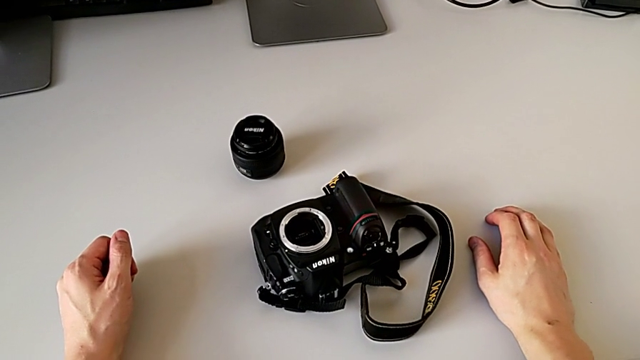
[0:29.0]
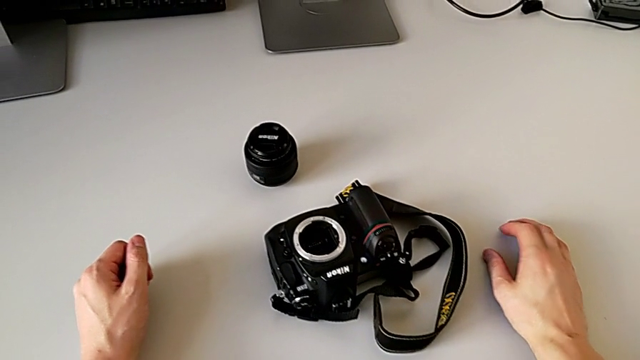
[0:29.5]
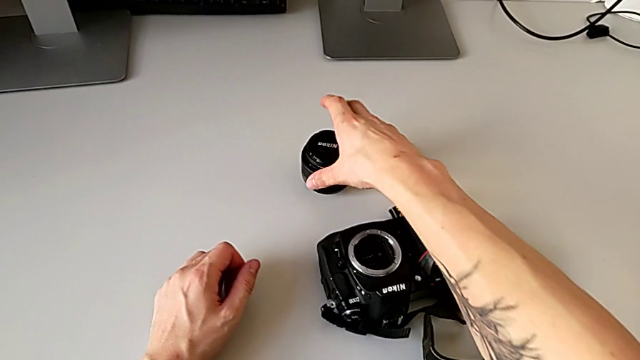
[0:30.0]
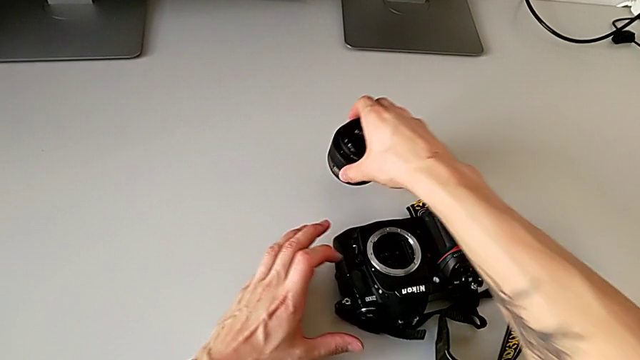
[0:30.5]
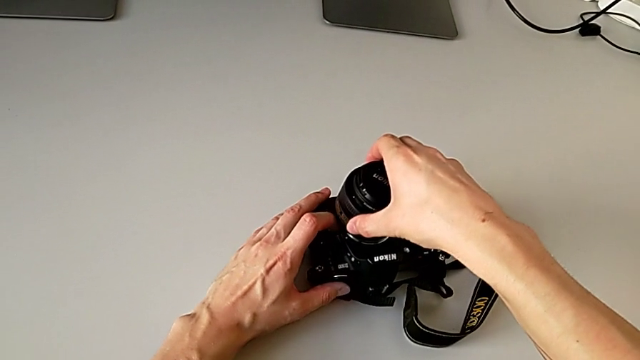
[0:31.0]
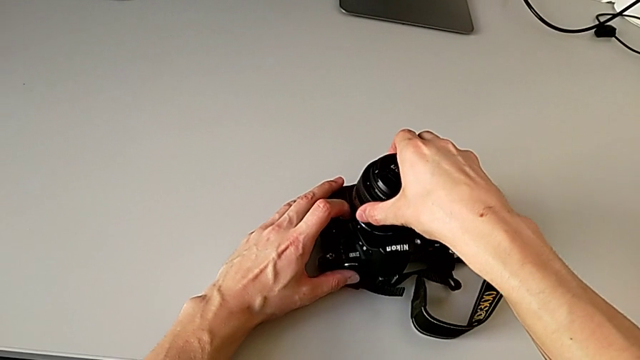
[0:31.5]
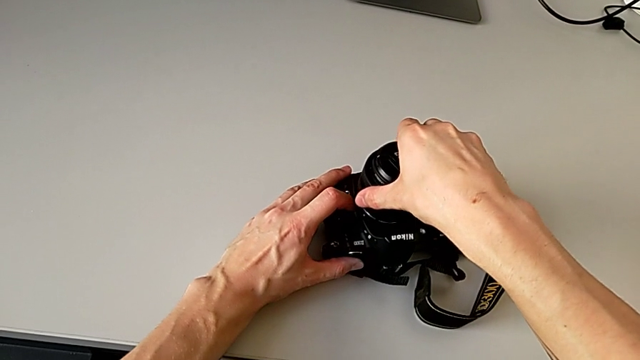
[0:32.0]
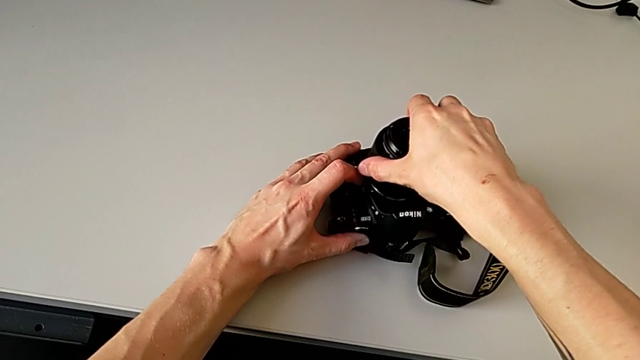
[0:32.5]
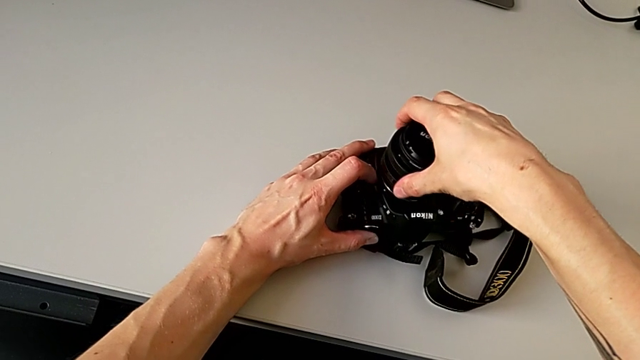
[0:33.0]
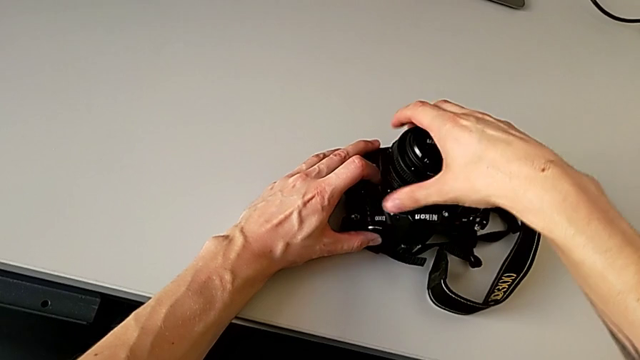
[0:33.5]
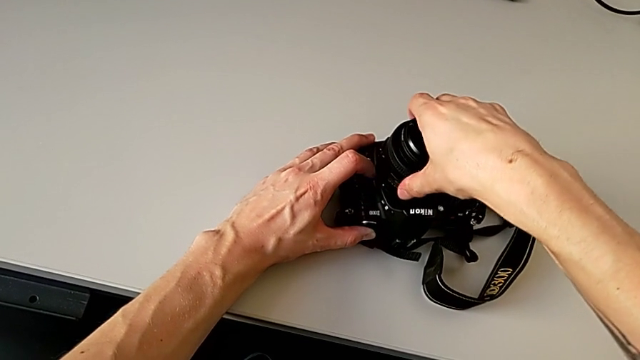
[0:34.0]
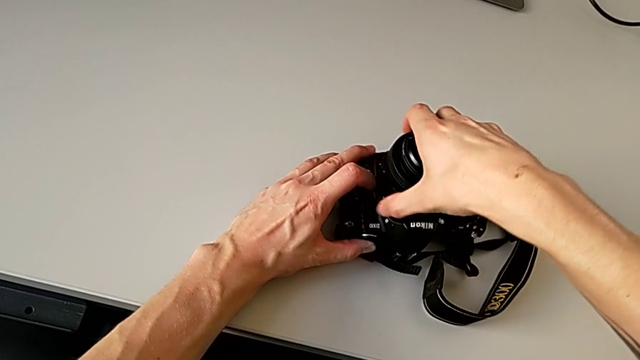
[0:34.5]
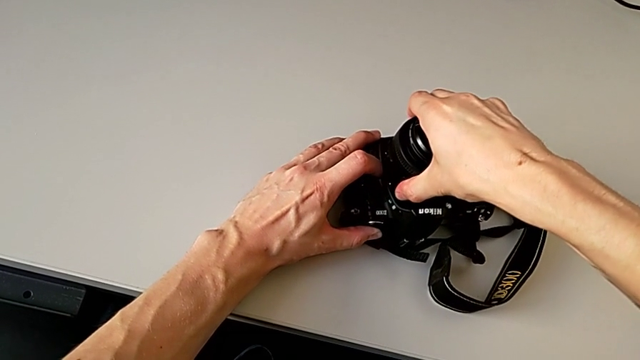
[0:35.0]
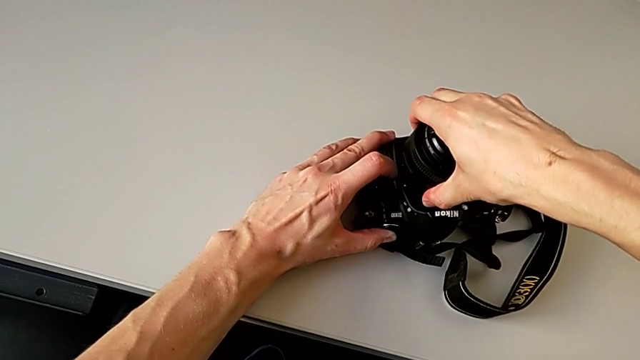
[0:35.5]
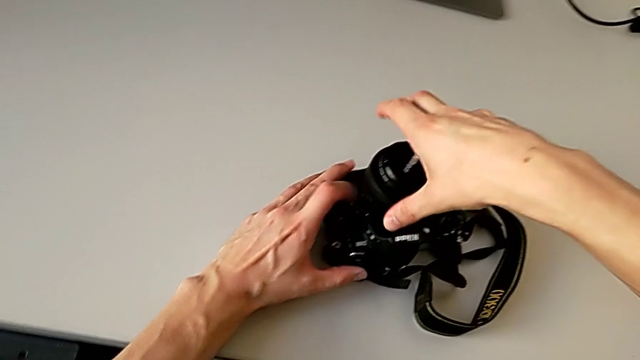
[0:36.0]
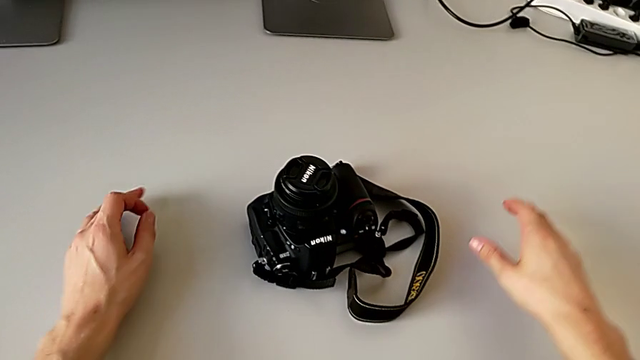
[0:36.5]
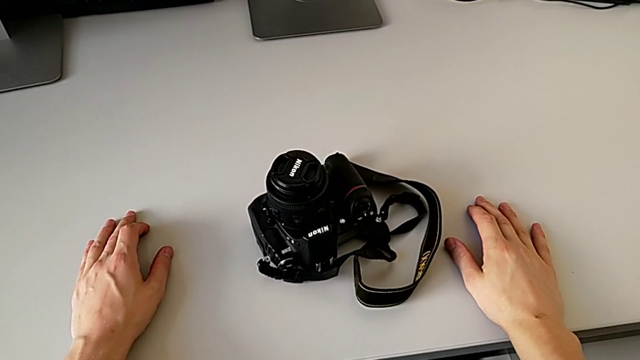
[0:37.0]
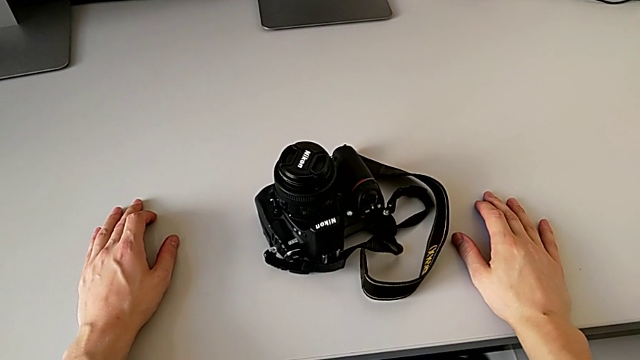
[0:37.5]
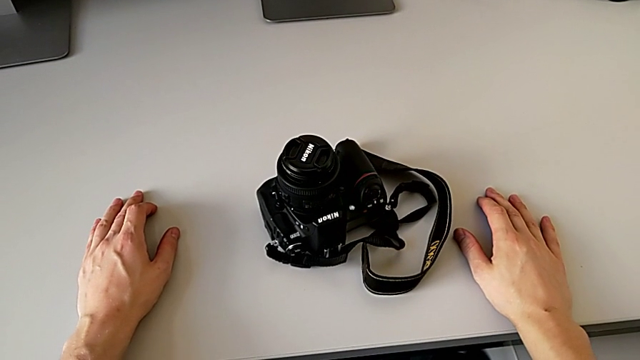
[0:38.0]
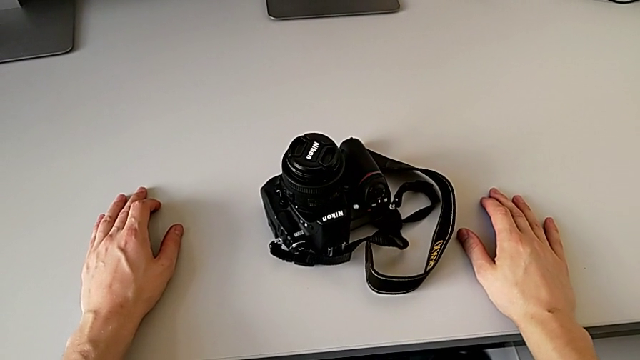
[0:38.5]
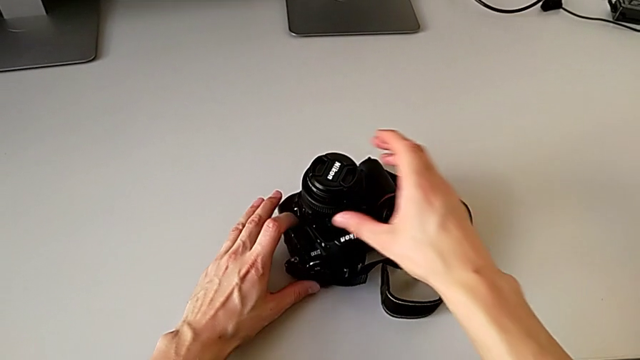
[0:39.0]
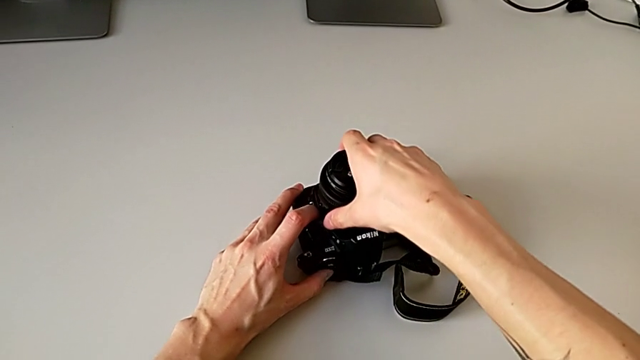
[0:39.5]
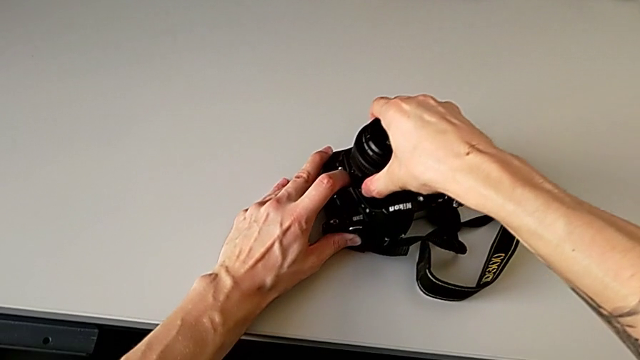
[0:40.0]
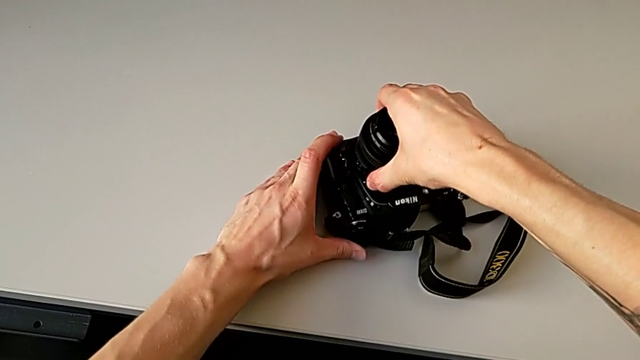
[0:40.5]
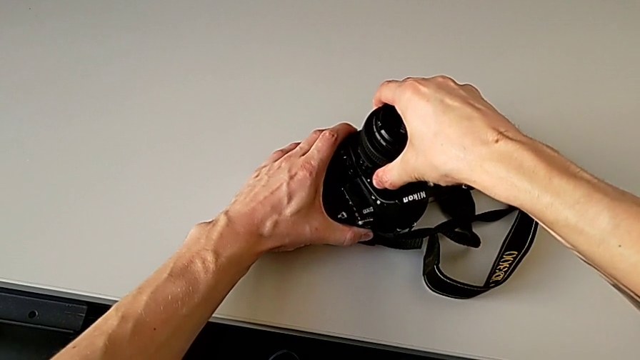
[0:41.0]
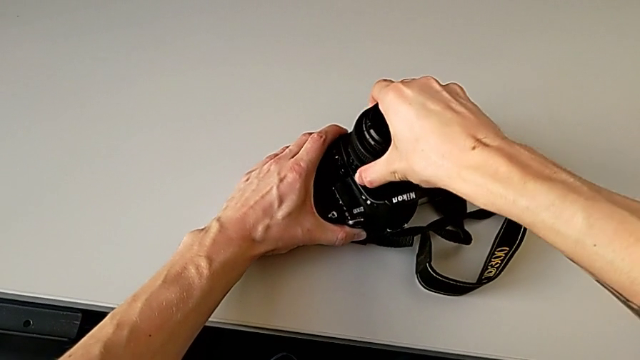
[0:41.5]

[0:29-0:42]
The camera wearer attaches the lens. They grab the lens, wrongly place it, trying to lock the lens without pressing the button, assemble the lens, press the button, grab the lens and assemble it.

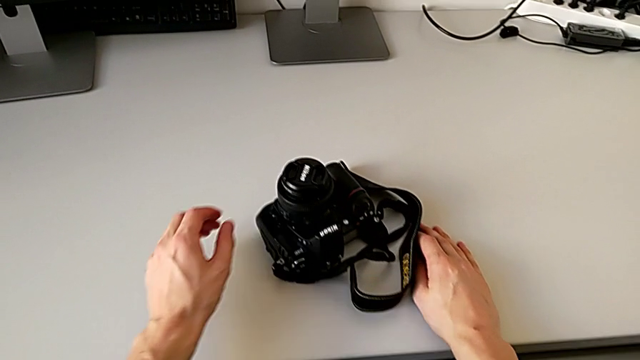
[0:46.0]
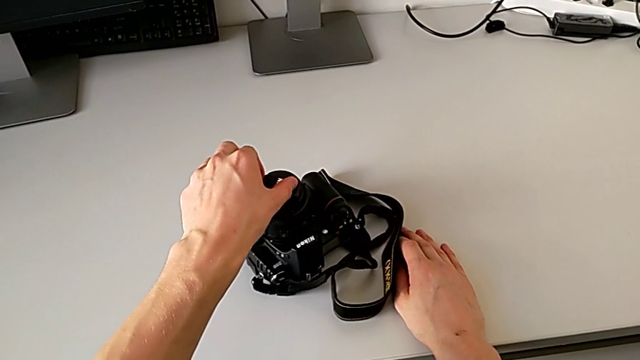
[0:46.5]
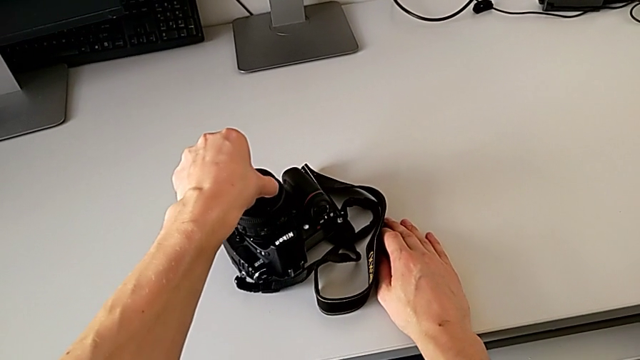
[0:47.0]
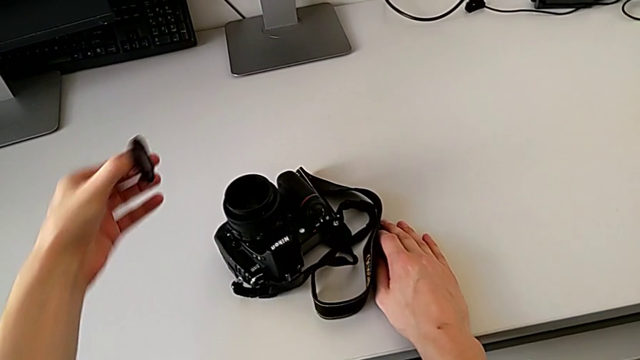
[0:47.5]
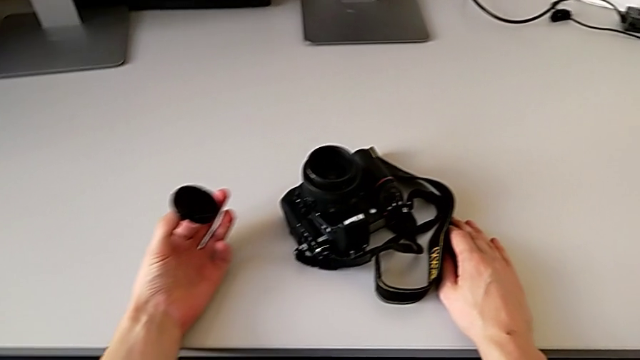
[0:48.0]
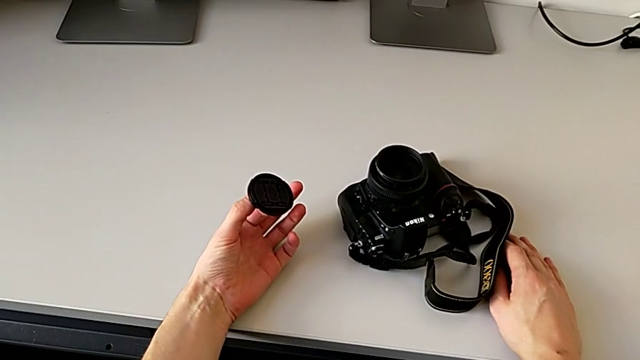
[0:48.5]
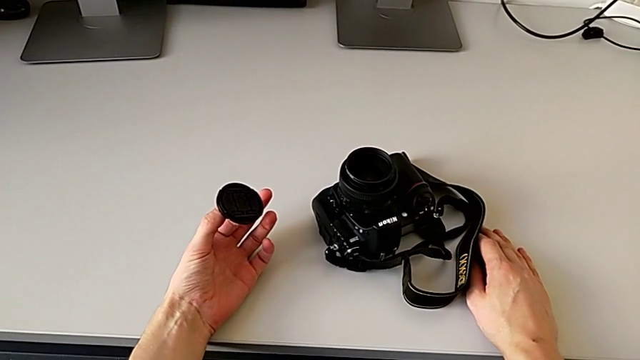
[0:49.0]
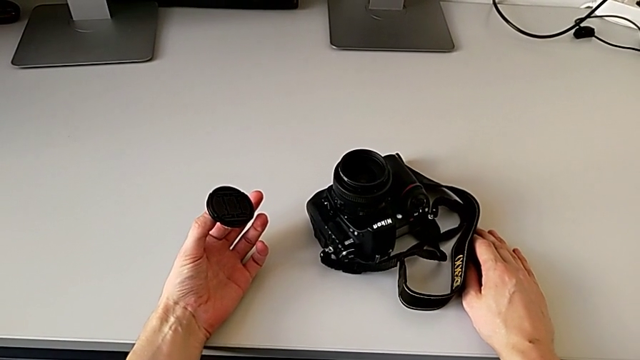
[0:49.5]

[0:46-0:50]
The camera wearer detaches the lens cover. They grab the lens cover and withdraw it.

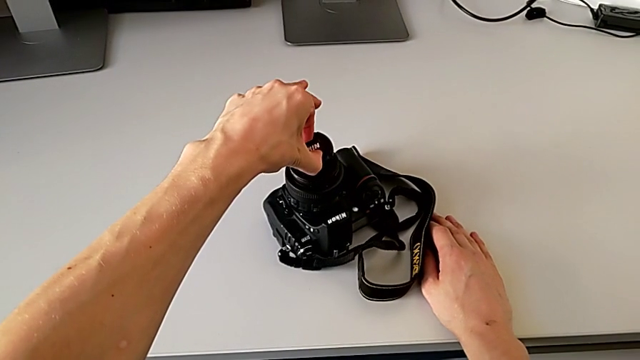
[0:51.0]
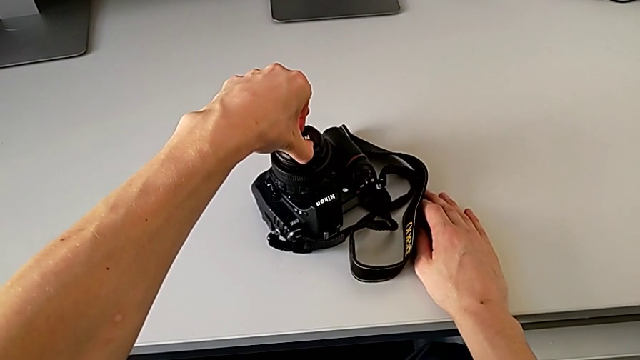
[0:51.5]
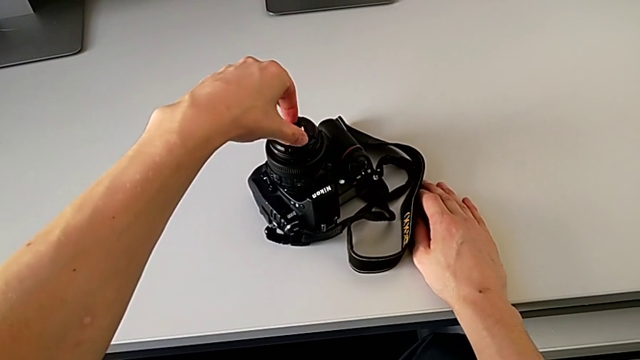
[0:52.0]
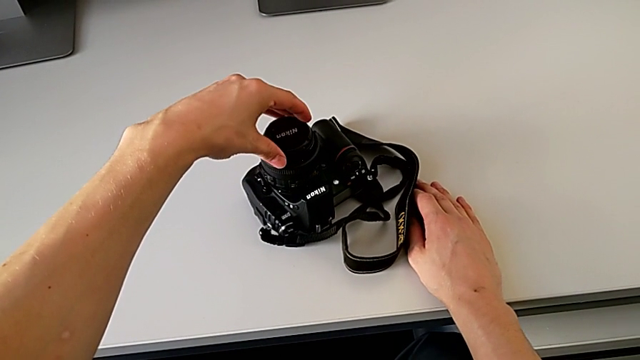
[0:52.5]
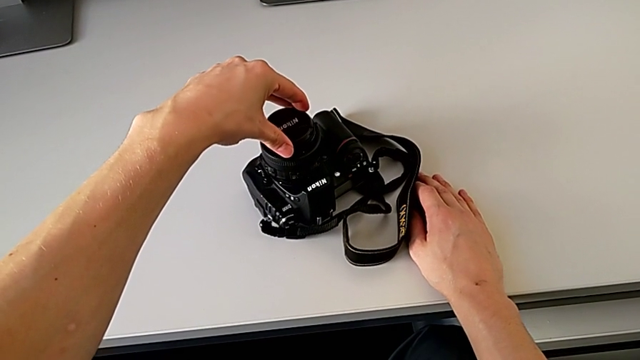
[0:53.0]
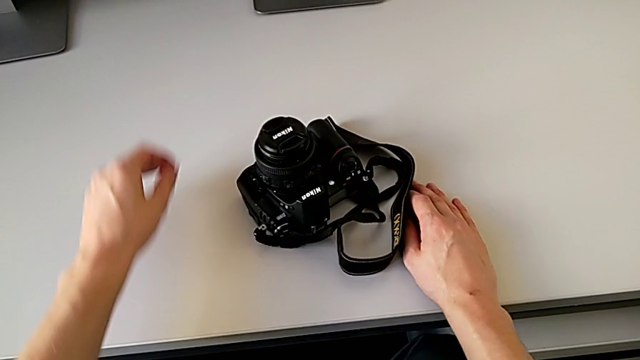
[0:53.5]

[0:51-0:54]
The camera wearer attaches the lens cover. They place the lens cover and assemble it.

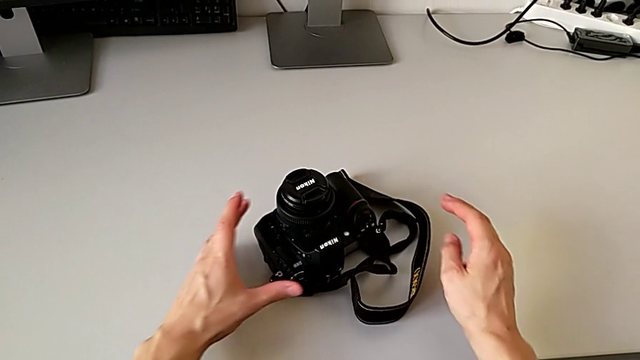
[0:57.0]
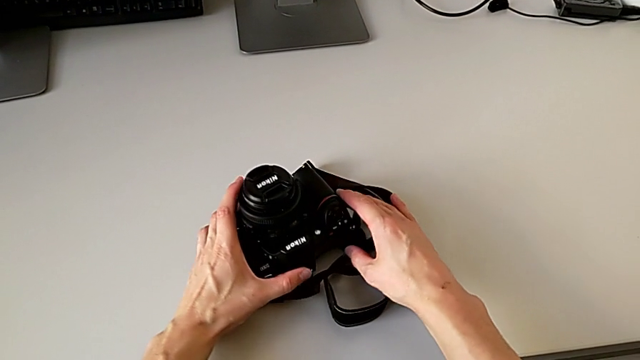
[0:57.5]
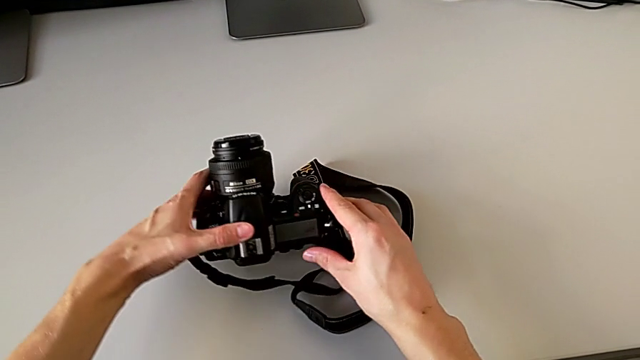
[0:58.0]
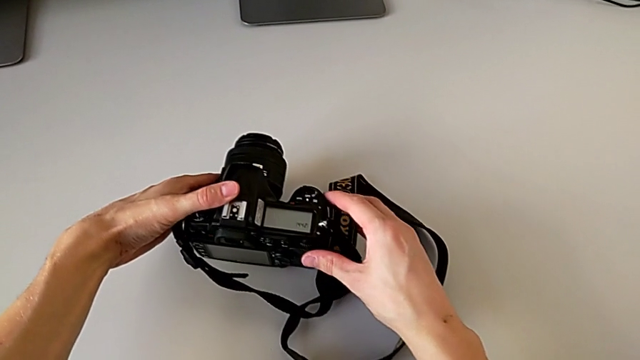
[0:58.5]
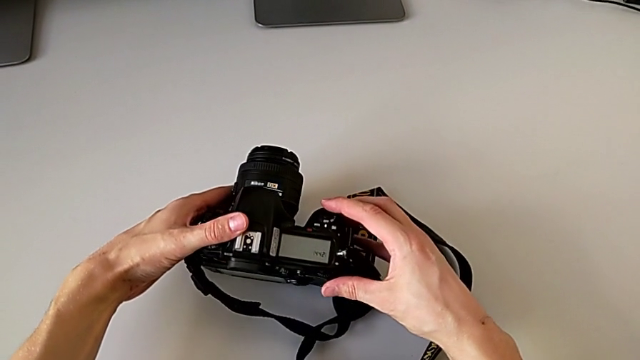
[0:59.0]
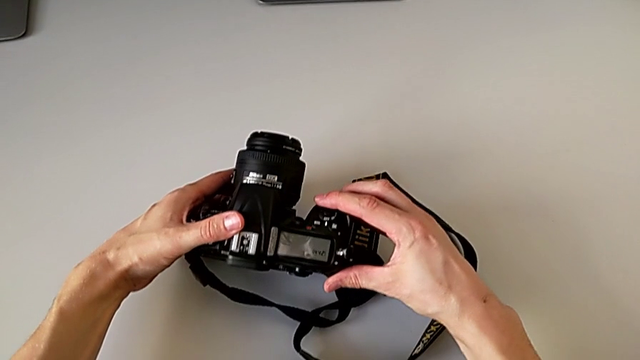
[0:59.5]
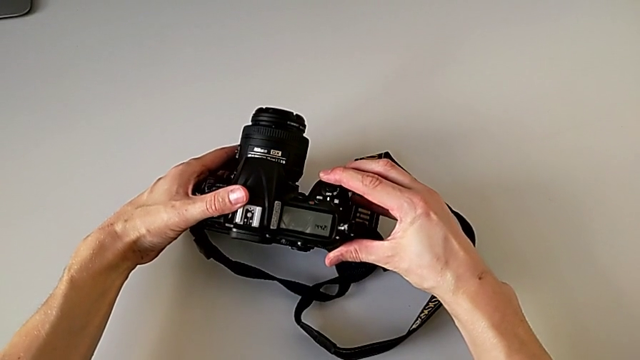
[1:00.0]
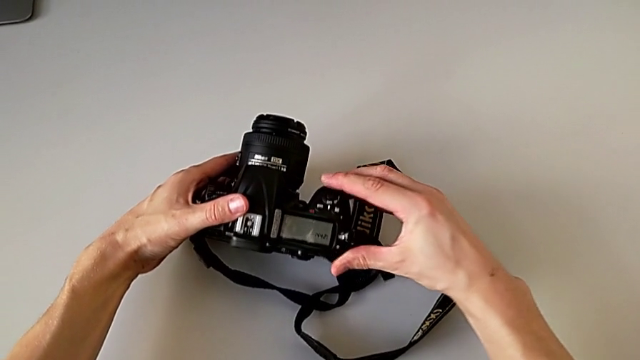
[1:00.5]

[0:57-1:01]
The camera wearer is turning on the DSLR camera. They grab the DSLR.
